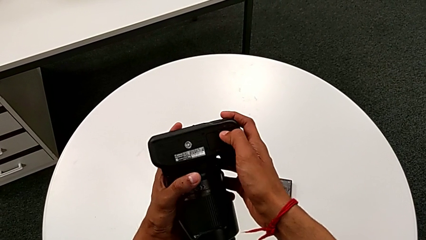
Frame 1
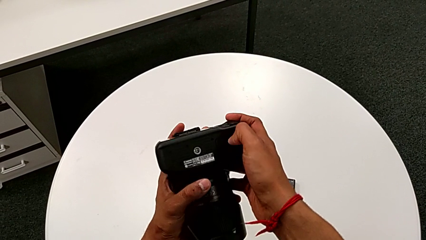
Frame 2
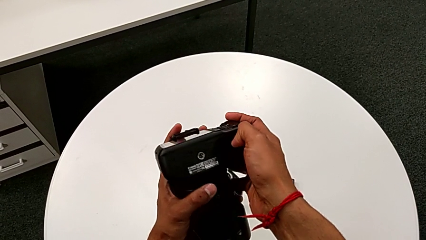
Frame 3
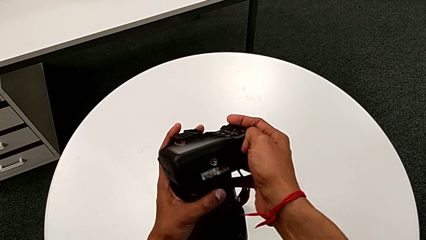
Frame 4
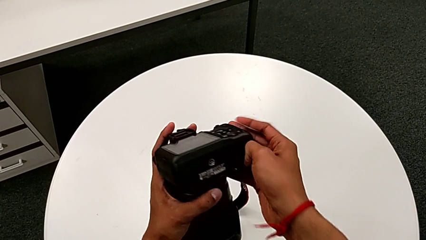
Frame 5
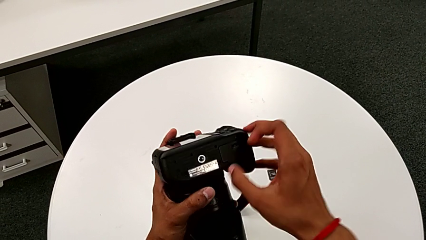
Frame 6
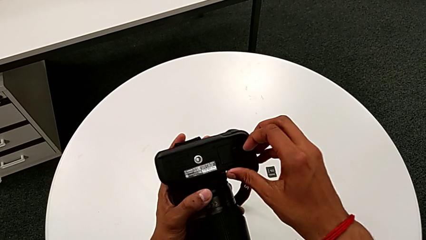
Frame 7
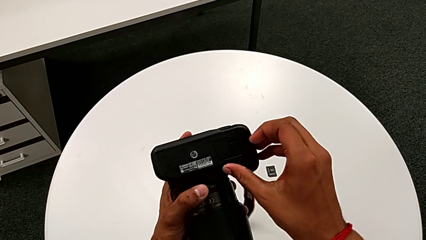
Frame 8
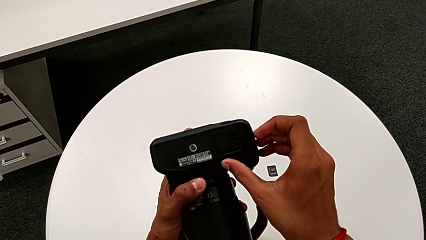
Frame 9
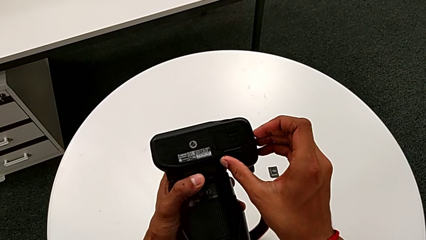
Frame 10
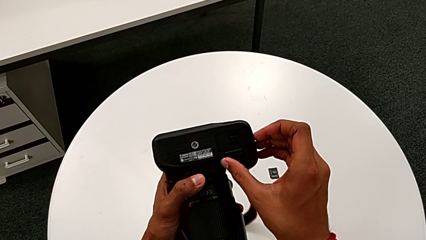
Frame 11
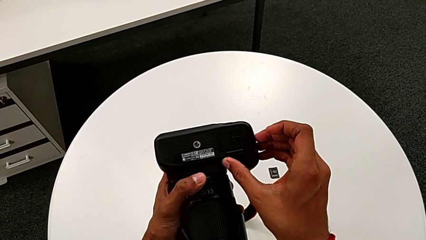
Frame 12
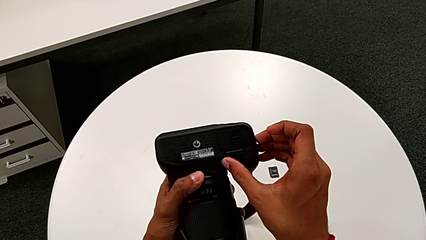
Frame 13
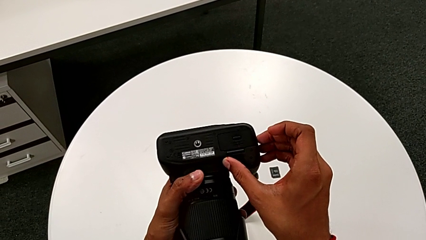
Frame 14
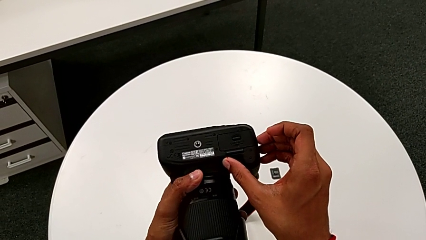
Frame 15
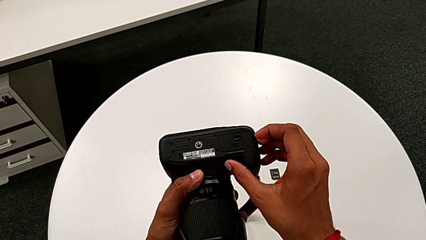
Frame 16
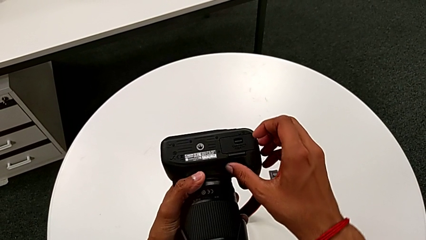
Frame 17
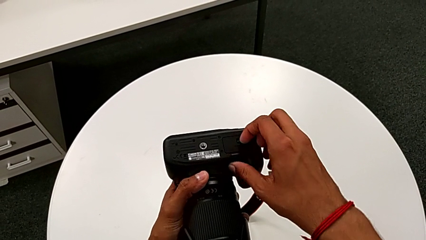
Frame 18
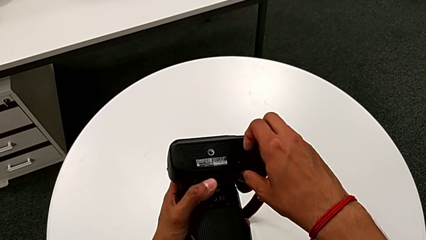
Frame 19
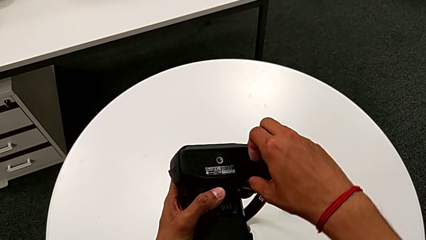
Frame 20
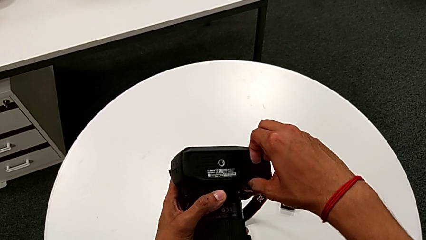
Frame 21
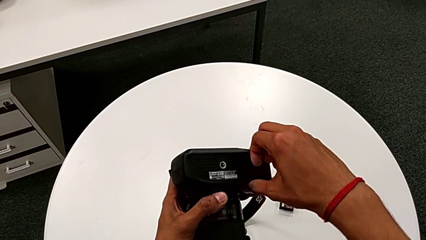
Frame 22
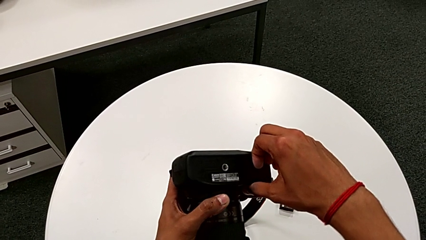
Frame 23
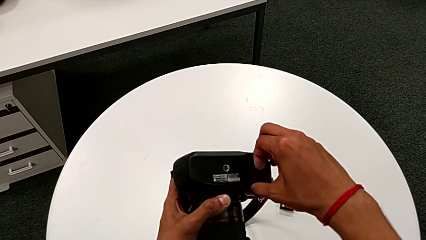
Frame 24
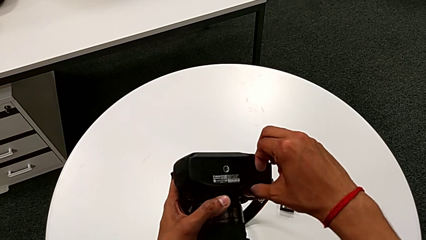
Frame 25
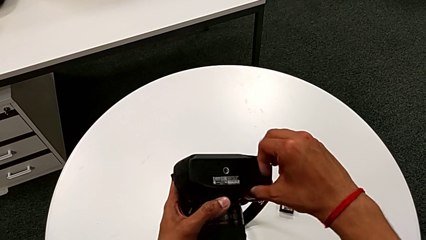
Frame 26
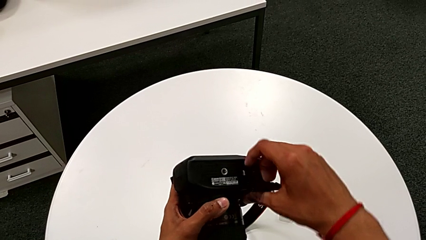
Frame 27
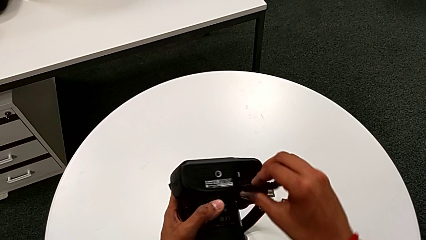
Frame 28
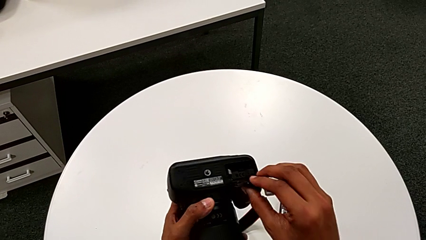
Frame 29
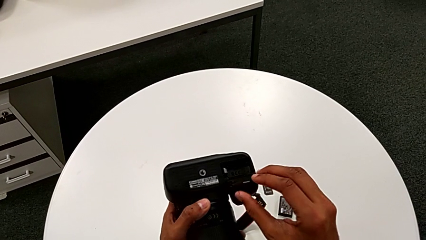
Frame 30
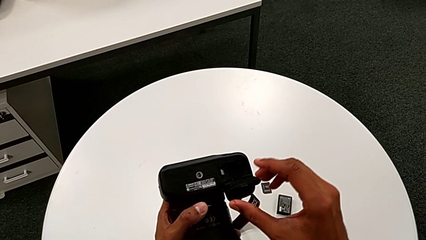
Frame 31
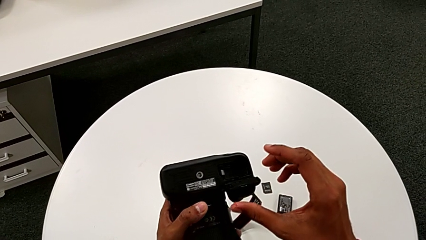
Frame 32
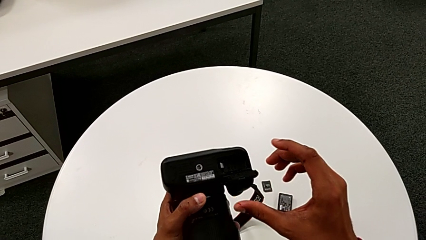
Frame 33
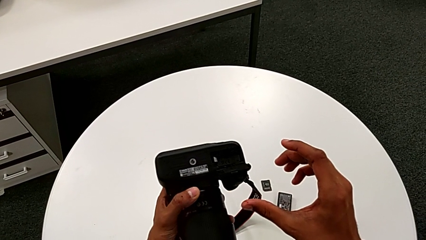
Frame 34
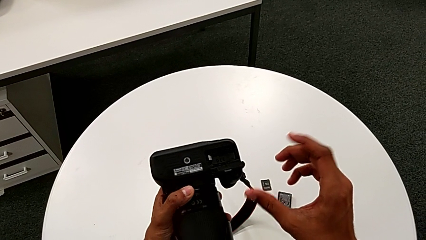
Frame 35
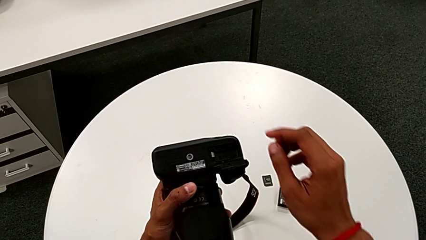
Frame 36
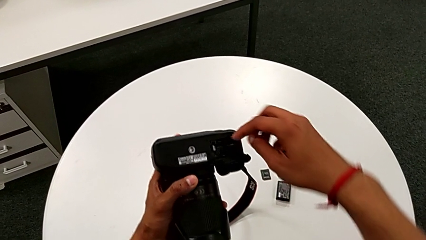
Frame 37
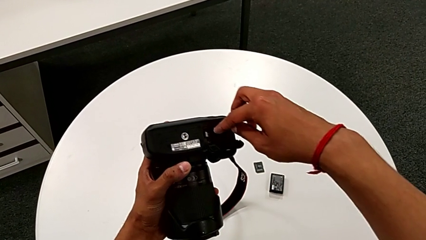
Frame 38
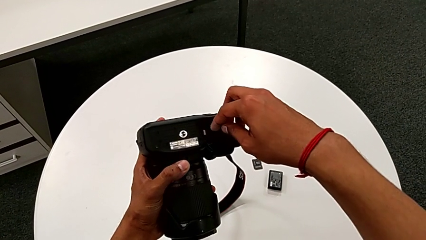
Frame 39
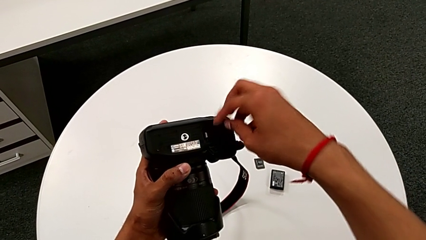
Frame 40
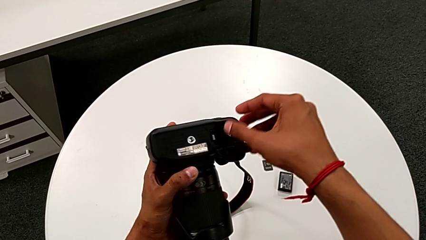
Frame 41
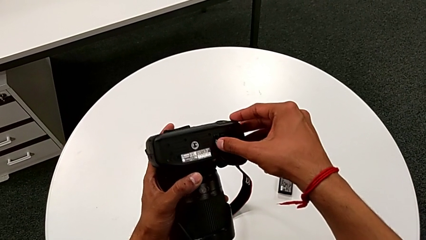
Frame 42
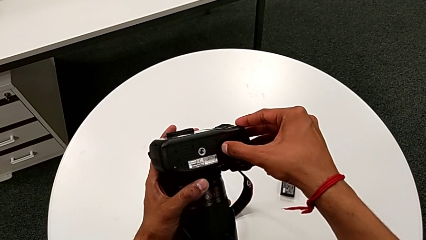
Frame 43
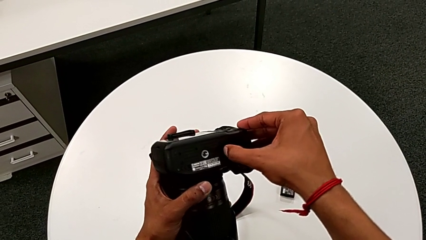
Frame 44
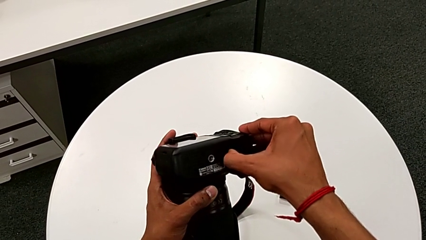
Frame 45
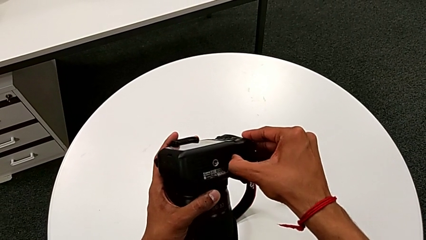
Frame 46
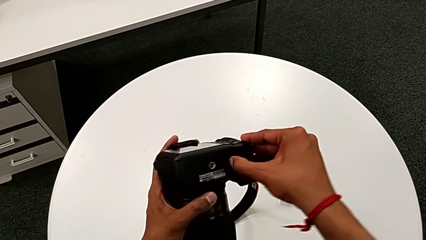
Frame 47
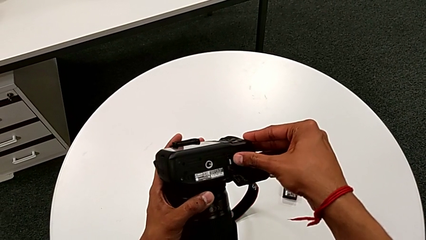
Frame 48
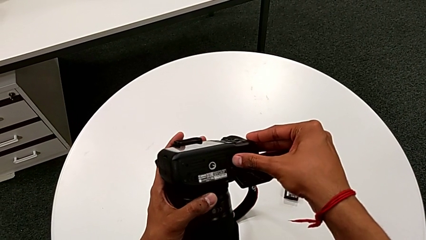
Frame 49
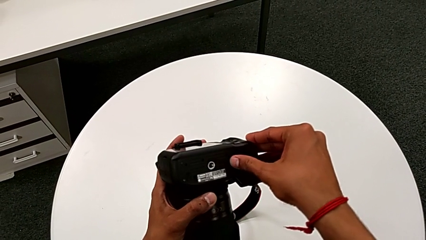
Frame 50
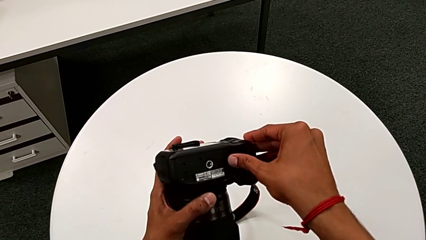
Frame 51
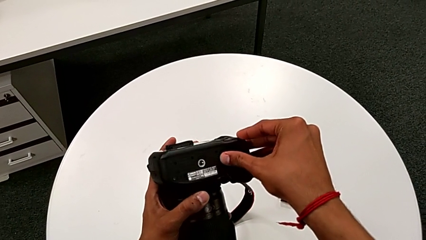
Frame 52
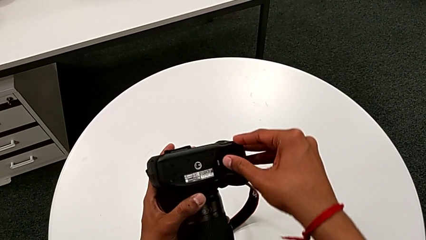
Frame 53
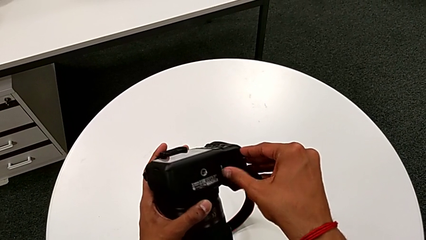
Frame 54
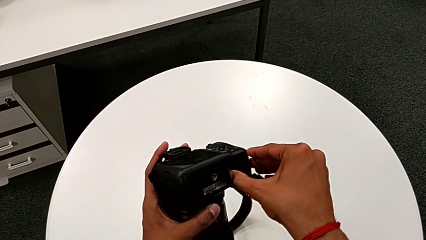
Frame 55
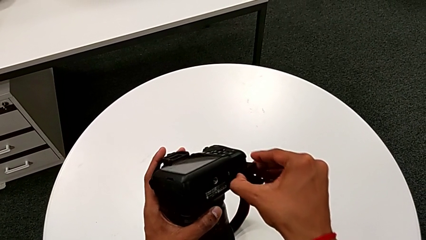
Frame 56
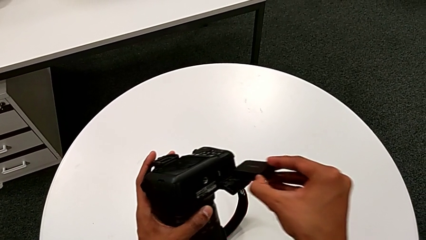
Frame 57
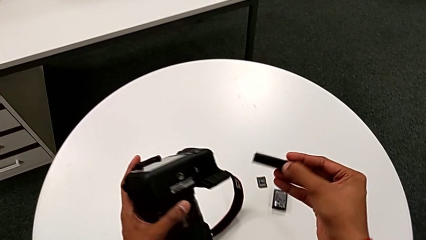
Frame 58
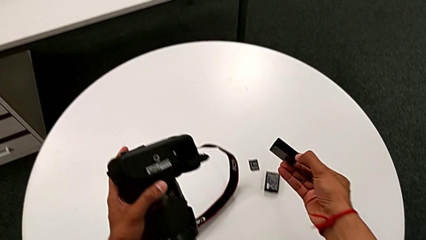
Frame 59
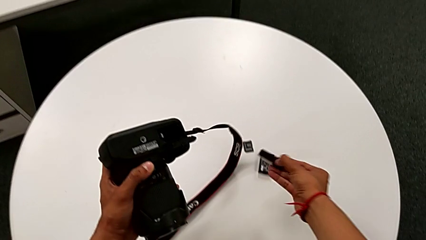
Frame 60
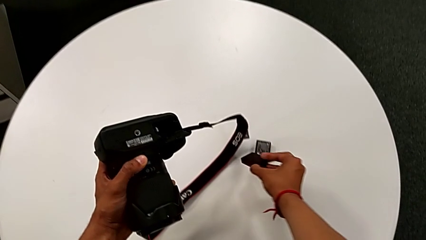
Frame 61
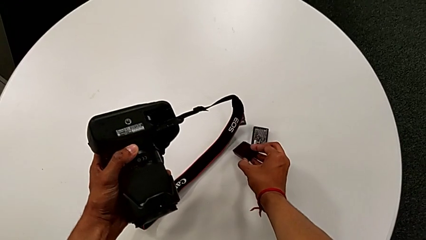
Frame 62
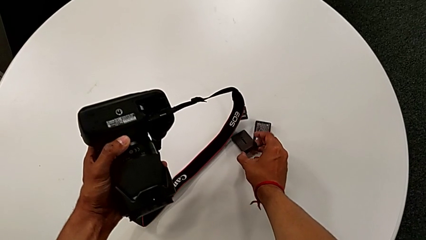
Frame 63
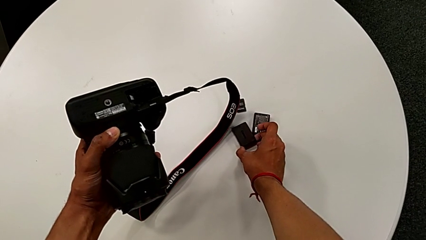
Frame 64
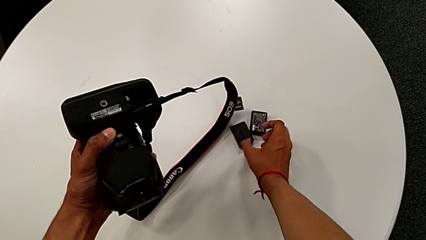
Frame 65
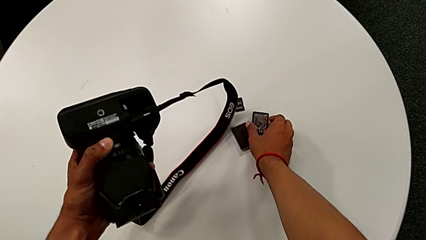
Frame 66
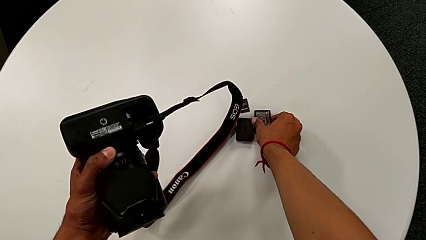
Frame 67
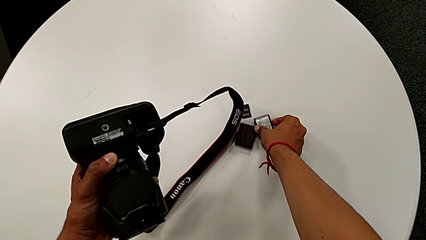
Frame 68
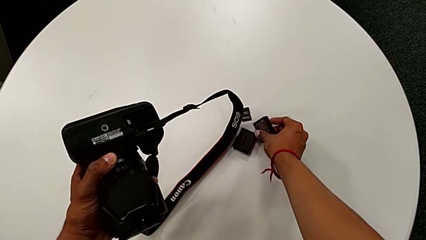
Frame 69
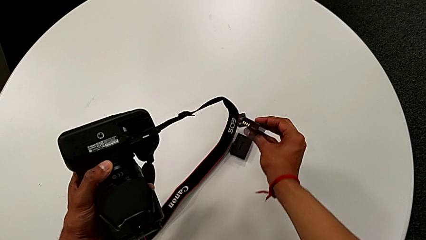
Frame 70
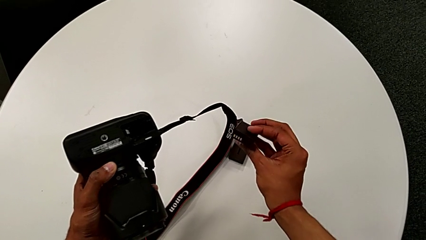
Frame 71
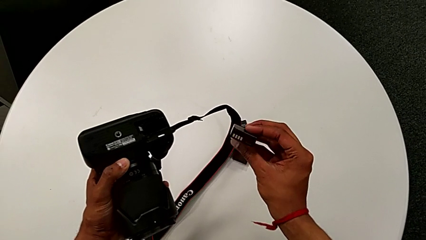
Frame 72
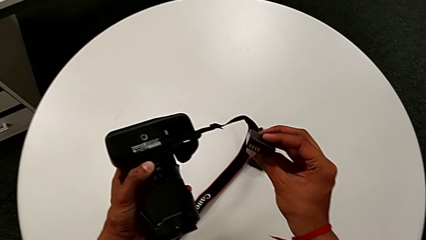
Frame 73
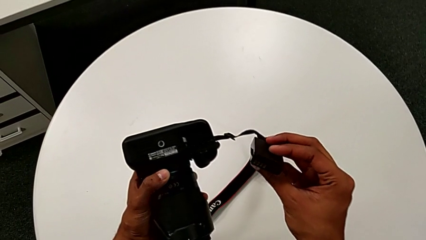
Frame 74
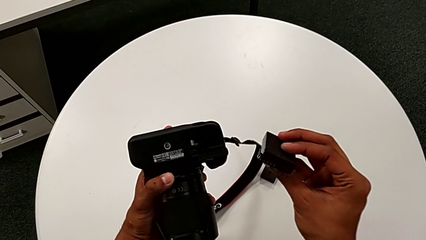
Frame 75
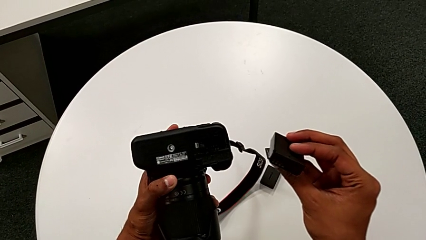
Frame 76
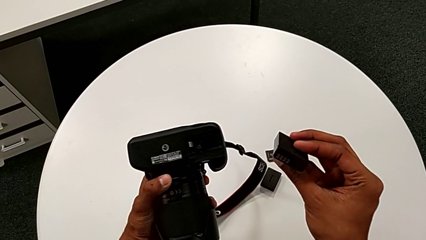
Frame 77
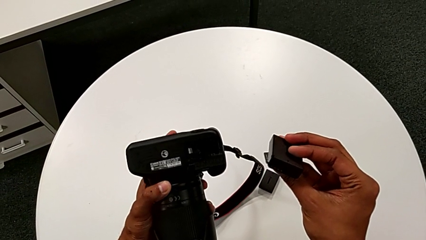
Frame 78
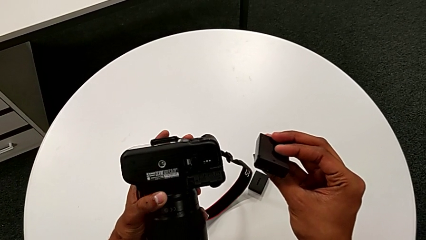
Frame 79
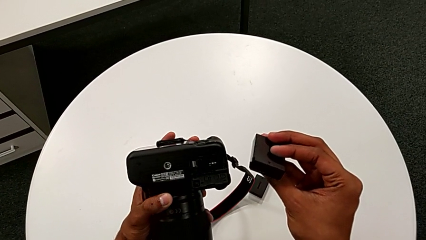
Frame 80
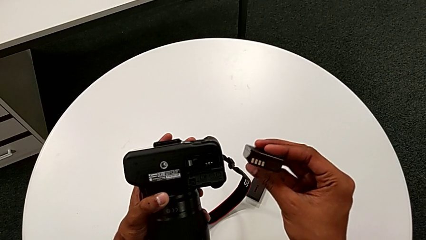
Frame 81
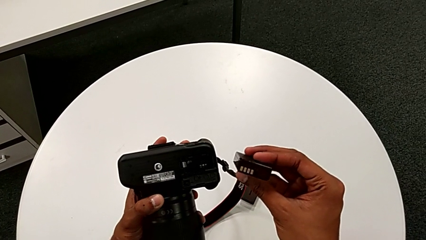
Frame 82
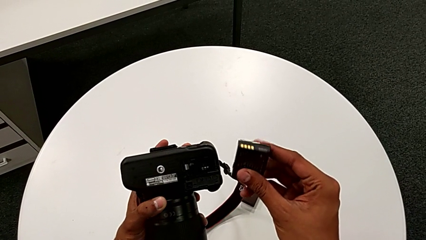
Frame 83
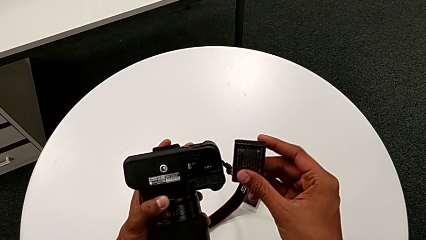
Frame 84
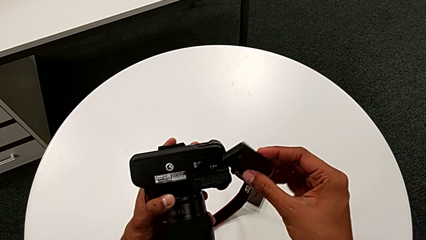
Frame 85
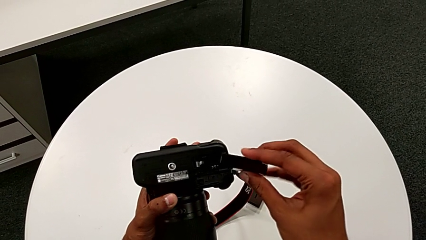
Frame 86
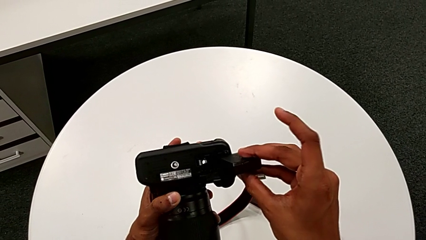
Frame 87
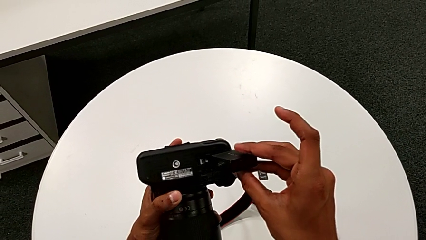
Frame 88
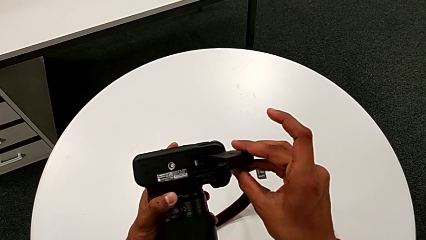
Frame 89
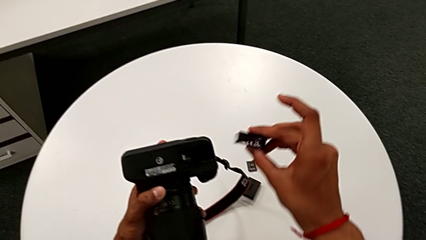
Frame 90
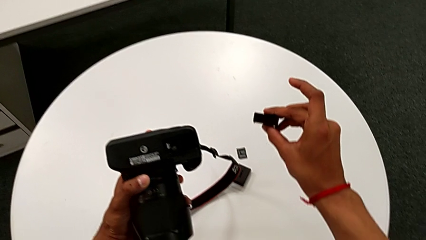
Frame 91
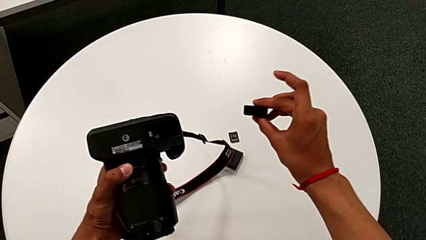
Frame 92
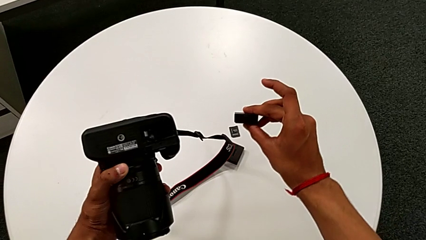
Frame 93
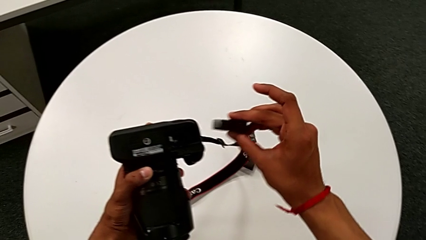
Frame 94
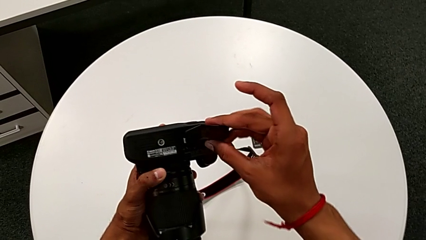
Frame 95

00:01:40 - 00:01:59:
The camera wearer is exchanging the battery. They open the battery door, grab the battery, place it, grab the replacement battery and begin to hold it.
